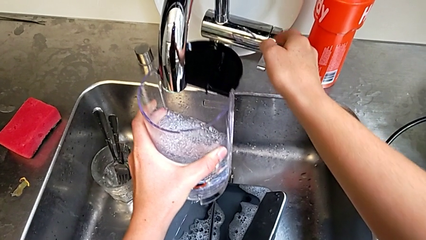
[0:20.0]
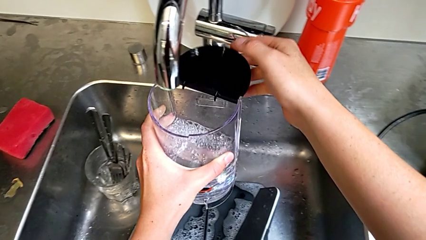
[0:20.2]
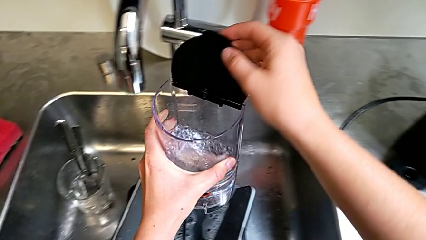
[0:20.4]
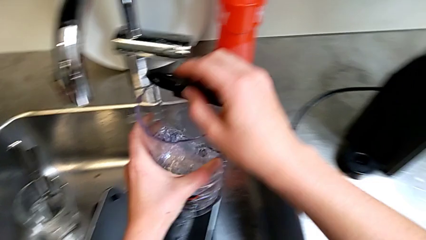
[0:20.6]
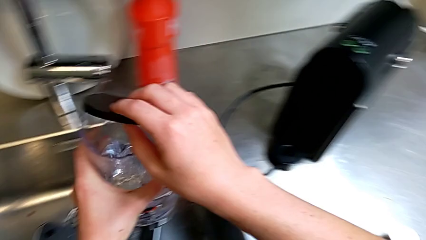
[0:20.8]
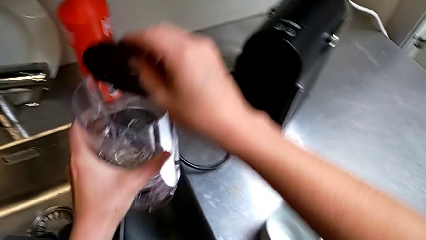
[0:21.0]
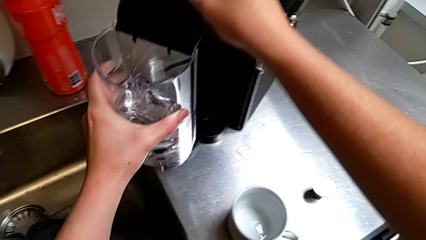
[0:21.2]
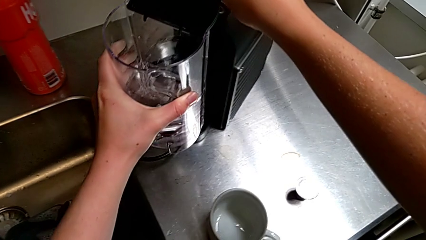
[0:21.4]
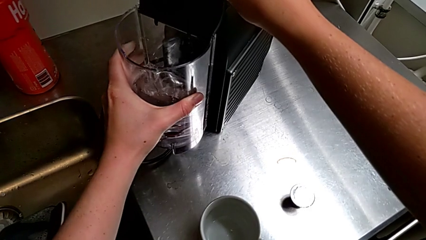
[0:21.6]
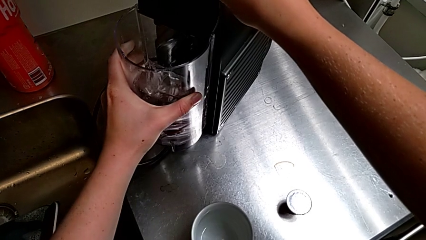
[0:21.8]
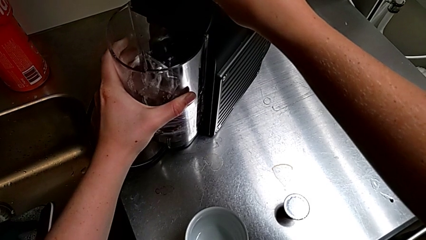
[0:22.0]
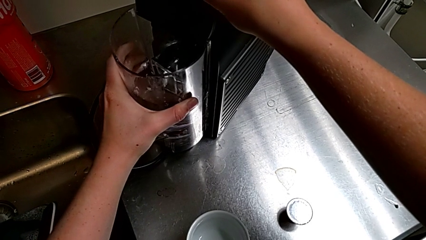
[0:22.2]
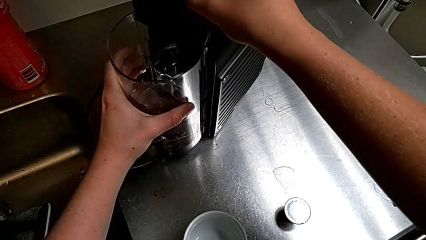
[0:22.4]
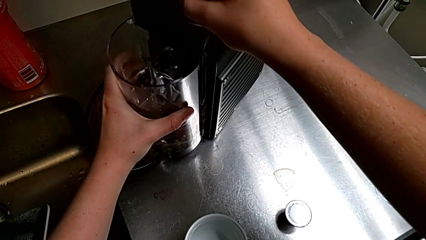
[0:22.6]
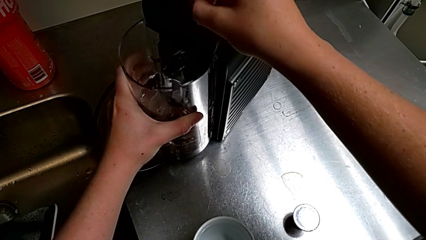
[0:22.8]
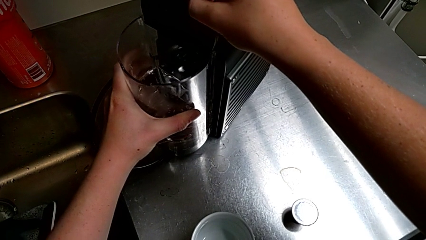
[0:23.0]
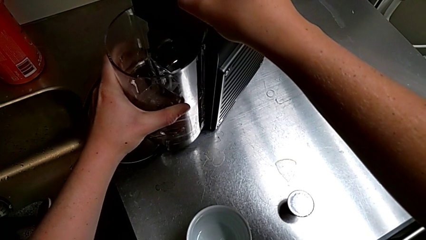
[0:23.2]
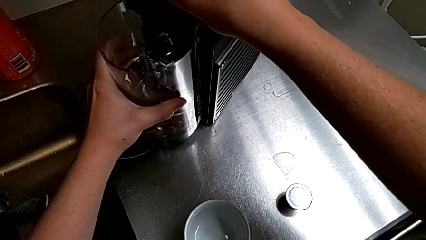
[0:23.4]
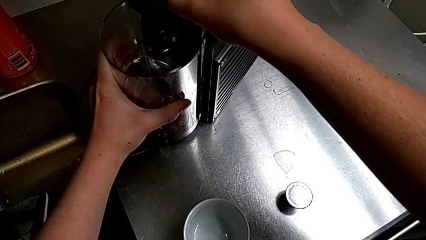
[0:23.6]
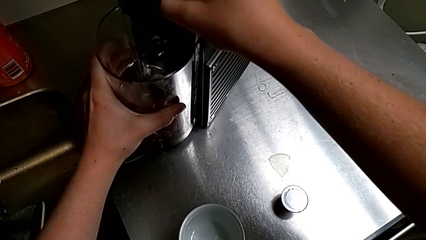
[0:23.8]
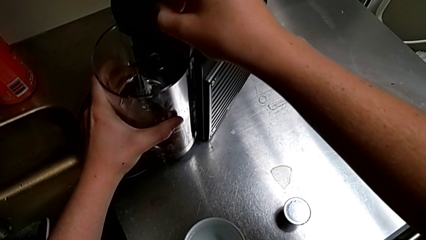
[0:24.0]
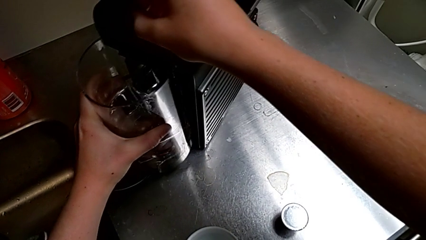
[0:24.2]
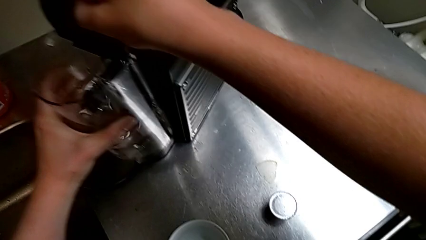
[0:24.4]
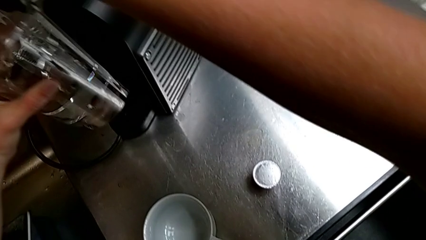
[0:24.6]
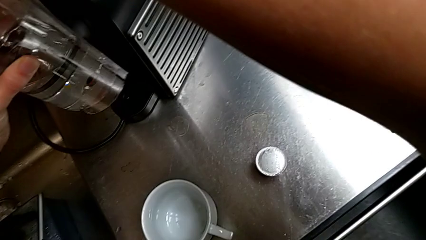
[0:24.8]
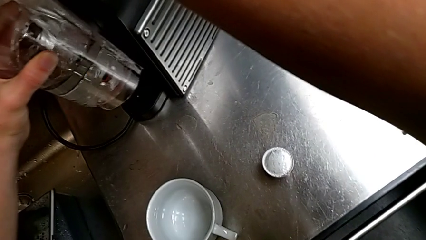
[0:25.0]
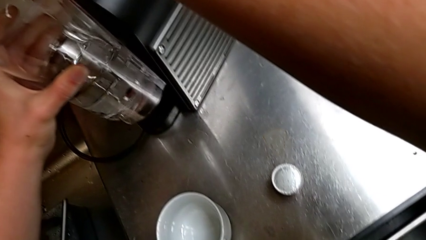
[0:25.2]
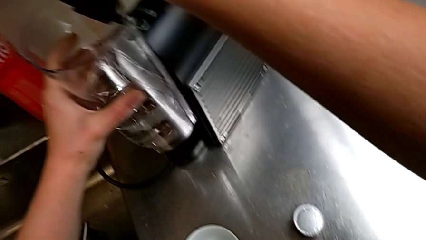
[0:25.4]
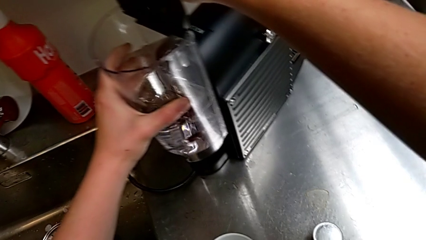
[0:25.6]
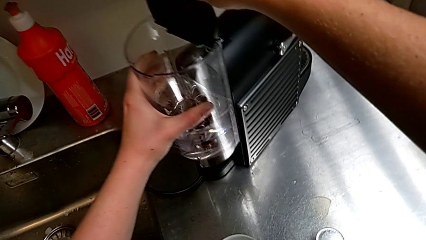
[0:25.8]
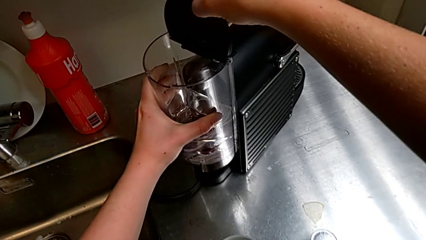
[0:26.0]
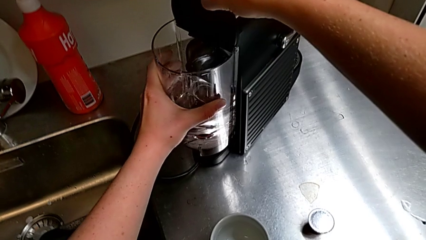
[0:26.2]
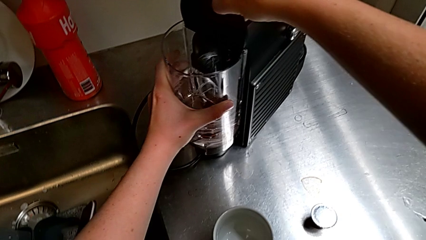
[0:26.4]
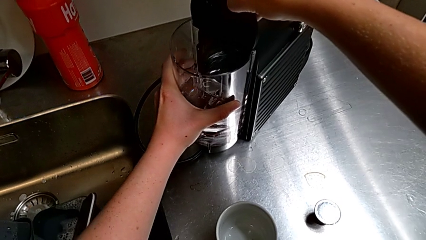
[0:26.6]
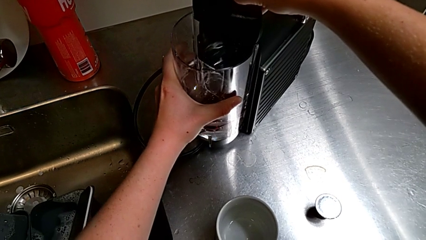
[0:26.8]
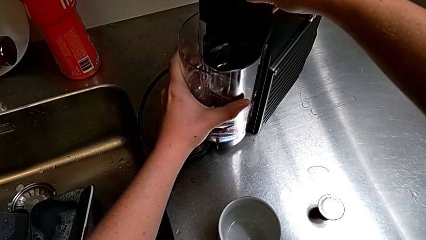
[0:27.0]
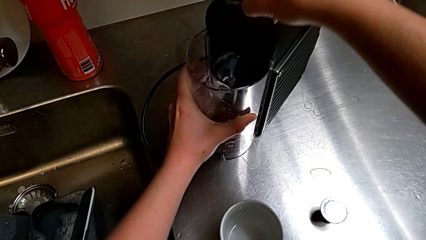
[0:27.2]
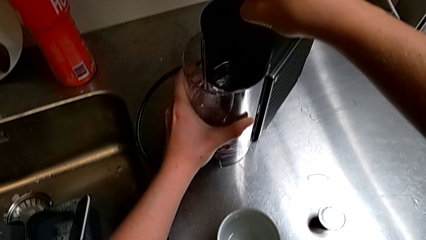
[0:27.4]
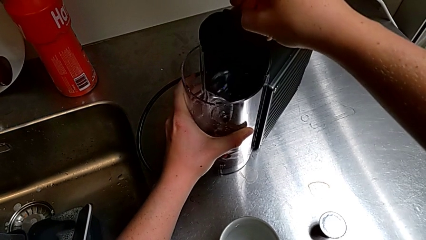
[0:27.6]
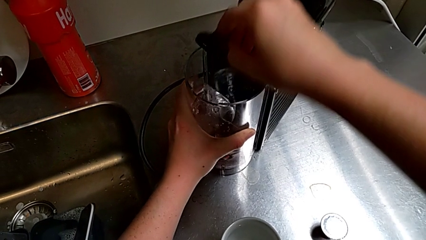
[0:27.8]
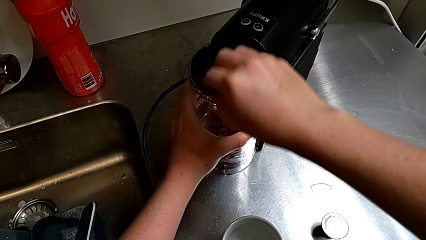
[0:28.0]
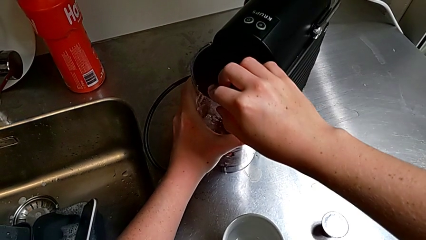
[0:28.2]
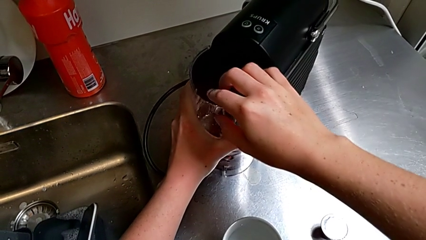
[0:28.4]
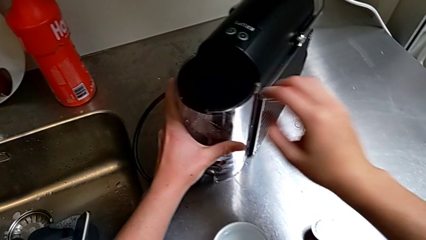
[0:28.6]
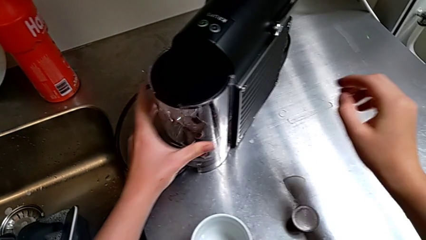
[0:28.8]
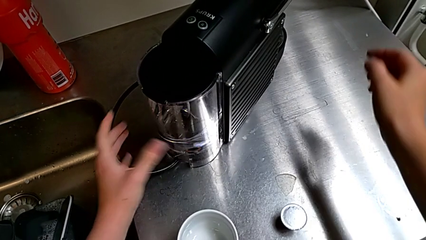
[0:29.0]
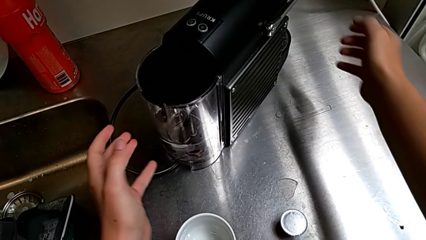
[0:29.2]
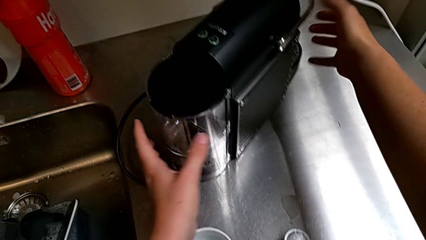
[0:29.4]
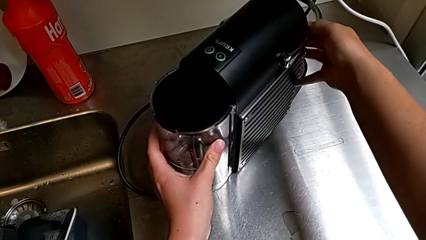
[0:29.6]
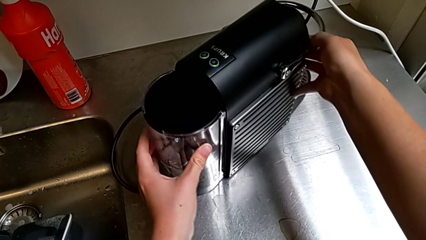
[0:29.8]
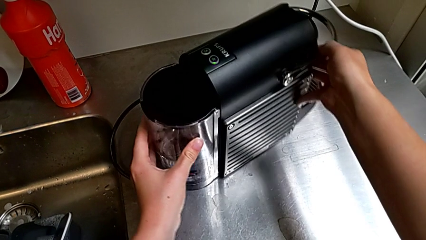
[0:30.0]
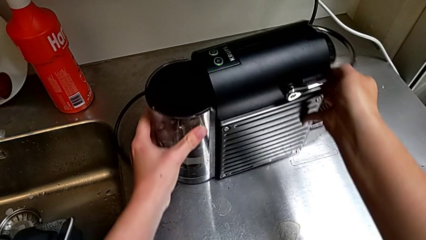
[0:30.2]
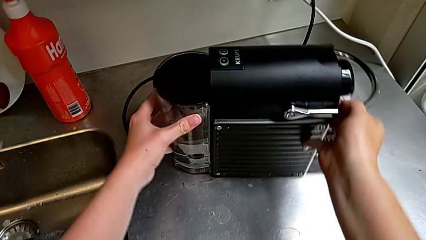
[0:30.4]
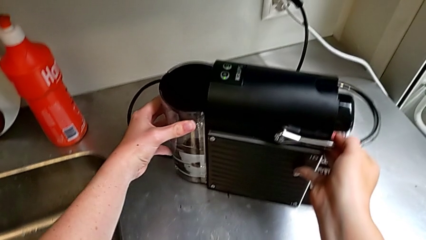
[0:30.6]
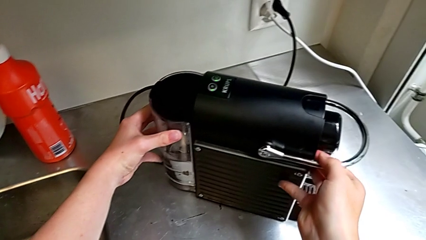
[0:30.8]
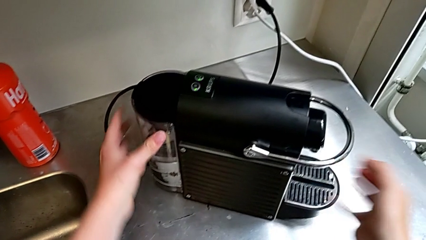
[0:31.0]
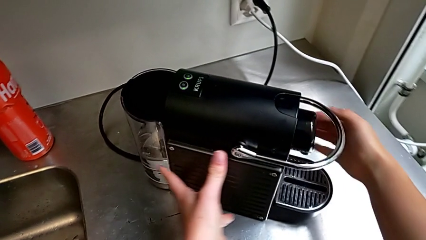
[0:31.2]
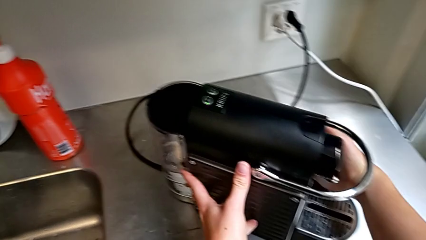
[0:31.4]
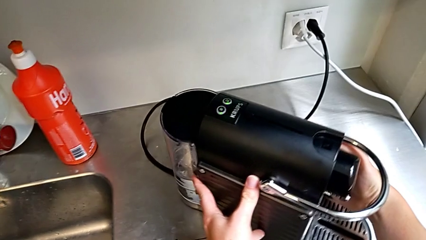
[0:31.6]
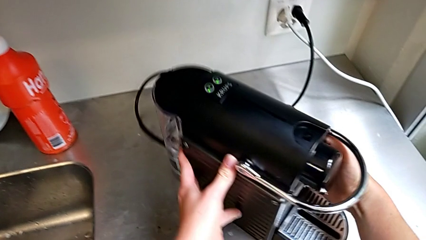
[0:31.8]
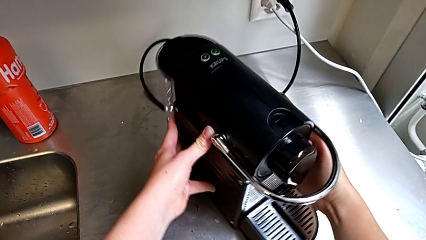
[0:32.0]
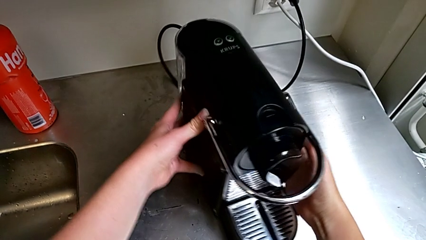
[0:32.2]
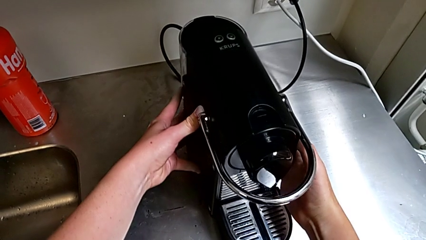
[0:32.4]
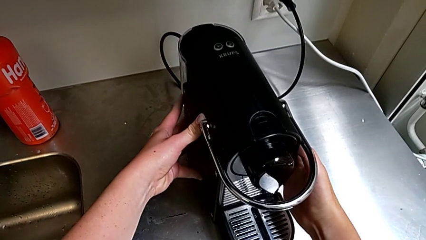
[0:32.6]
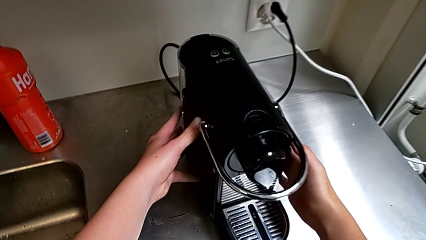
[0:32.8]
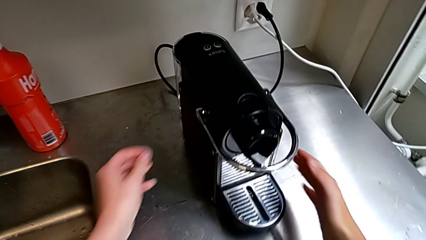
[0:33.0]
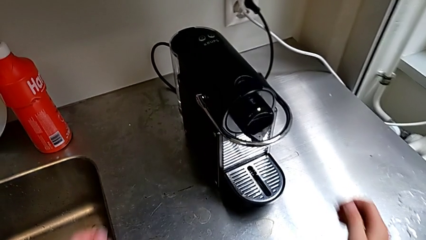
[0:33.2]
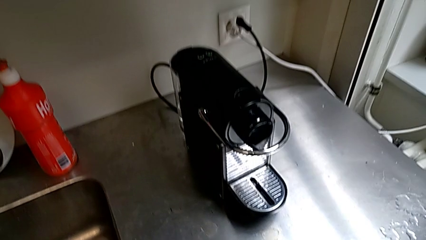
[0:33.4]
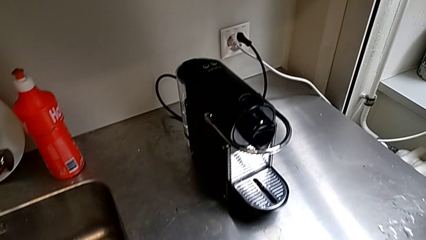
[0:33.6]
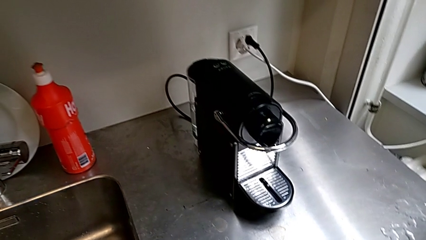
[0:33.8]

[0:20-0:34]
The camera wearer is adding water to the container. They lift the water container and place it with the left hand, close the lid and rotate the capsule coffee machine with the right hand.

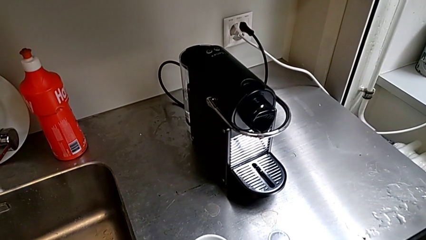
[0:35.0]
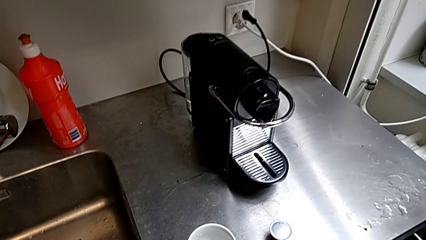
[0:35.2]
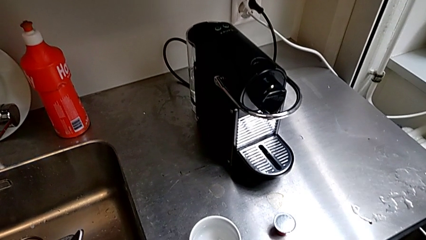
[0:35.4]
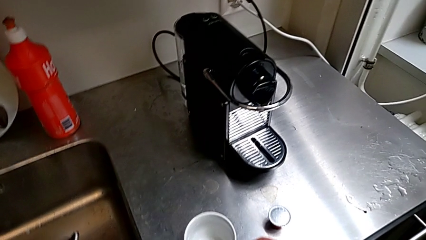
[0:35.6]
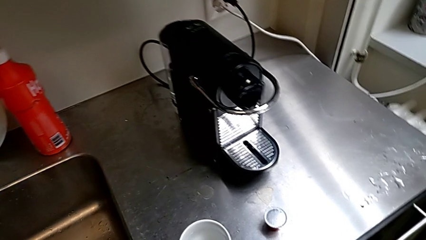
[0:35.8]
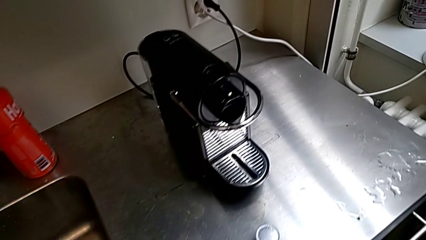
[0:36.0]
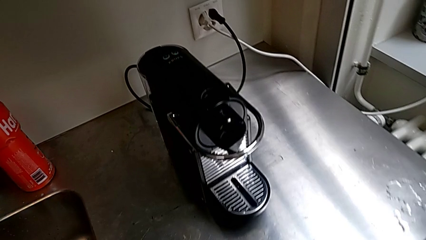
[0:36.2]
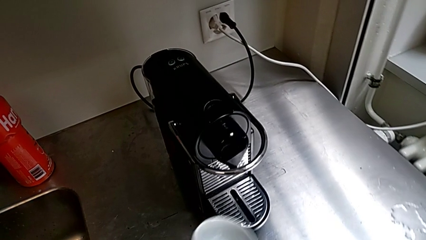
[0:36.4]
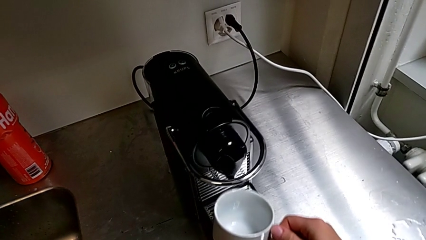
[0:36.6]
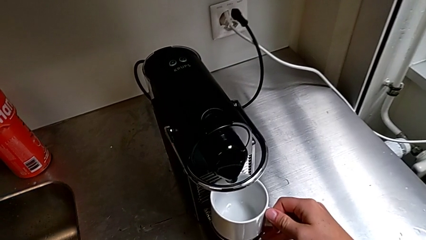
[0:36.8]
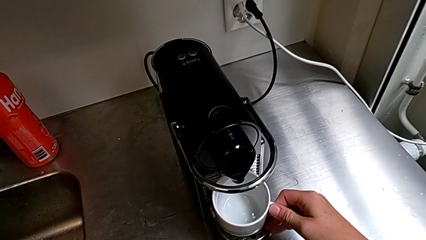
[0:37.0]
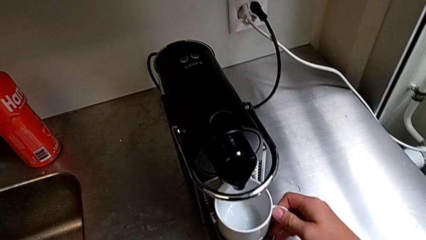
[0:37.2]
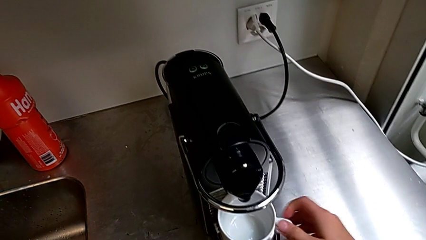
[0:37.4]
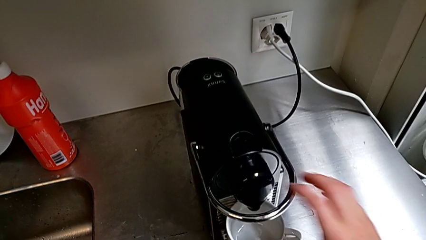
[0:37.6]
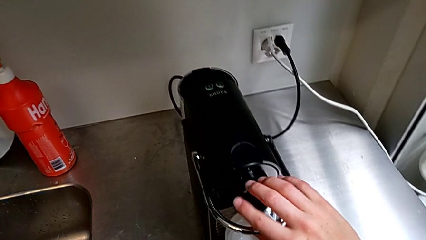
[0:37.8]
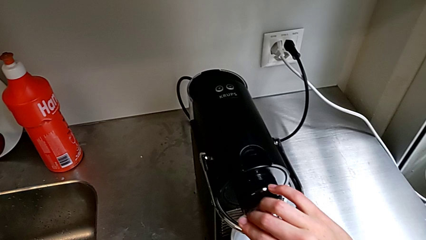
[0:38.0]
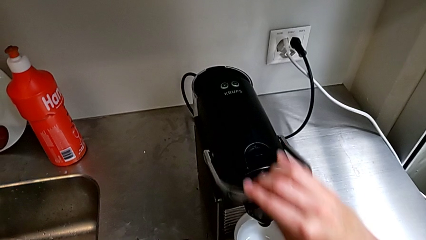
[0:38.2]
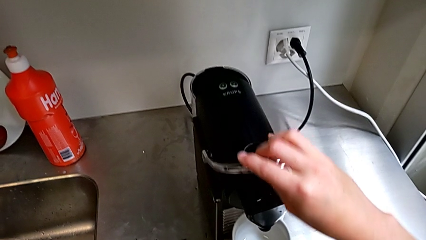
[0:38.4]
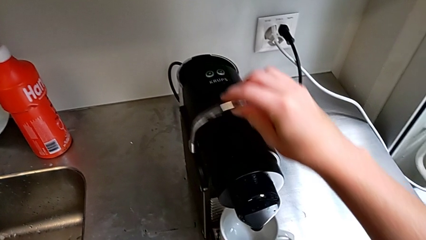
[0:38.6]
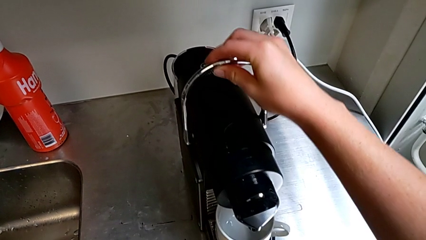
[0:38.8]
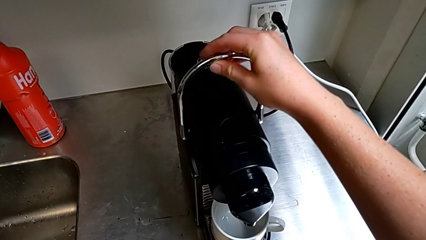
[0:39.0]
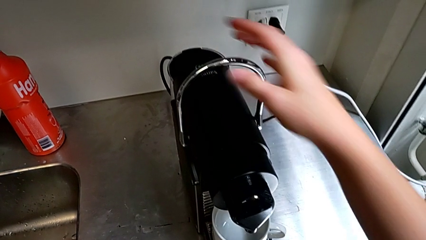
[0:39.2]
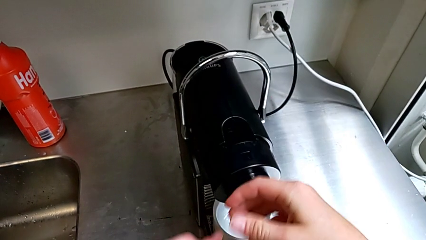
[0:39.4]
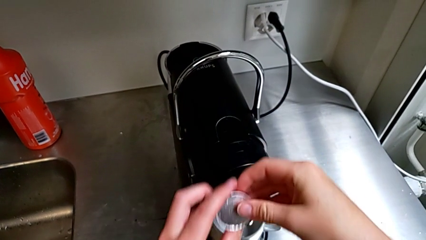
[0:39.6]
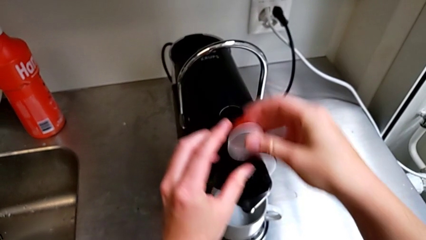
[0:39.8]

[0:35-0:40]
The camera wearer is brewing a cup of coffee. They place the cup, grab the lever, pull it and lift the coffee capsule, all with the right hand.
